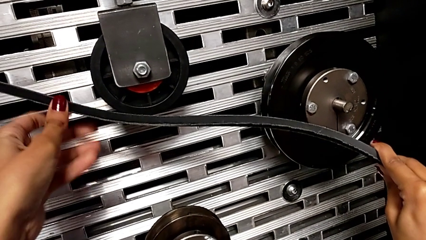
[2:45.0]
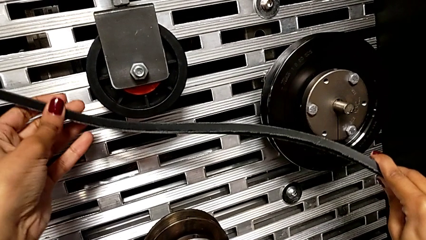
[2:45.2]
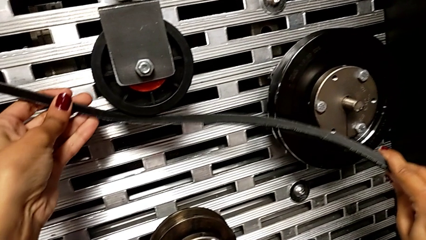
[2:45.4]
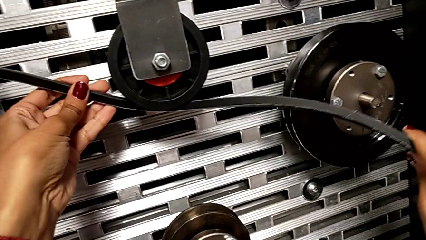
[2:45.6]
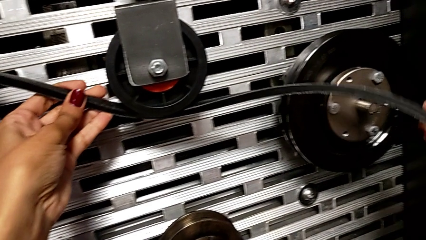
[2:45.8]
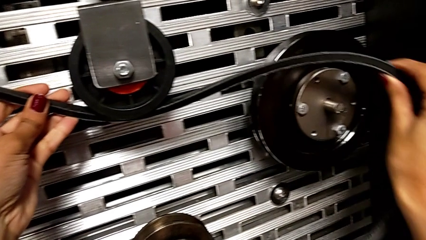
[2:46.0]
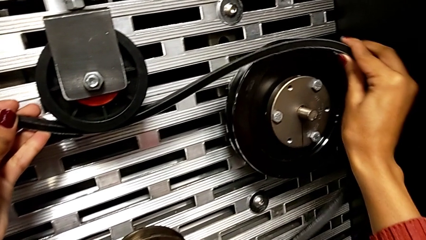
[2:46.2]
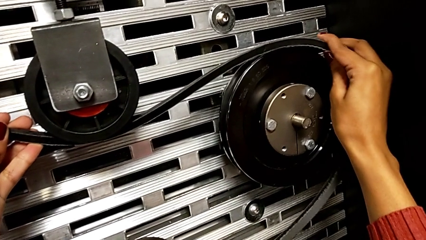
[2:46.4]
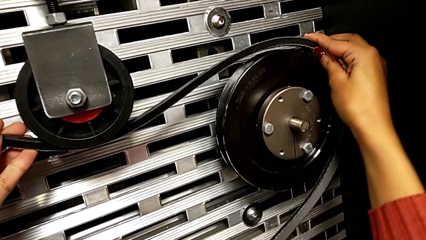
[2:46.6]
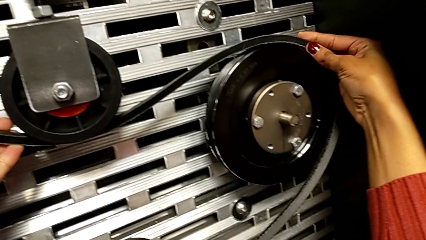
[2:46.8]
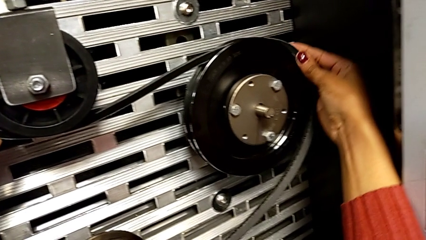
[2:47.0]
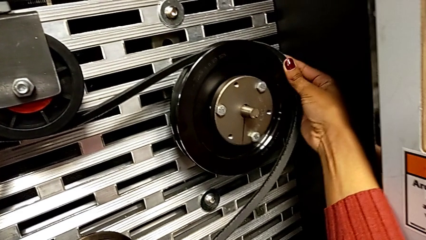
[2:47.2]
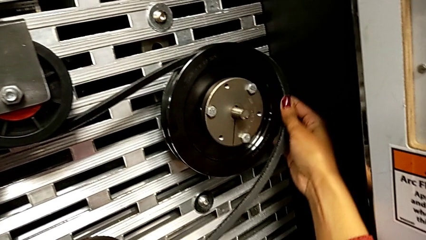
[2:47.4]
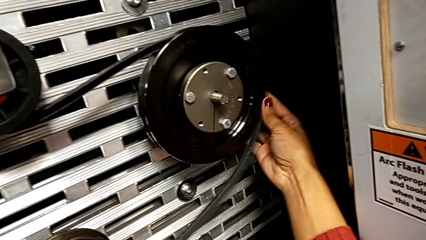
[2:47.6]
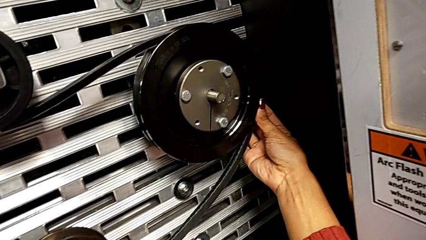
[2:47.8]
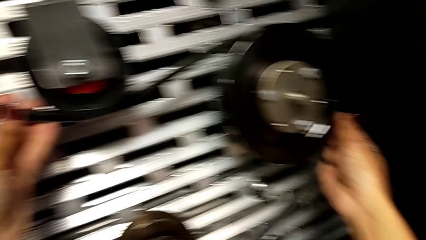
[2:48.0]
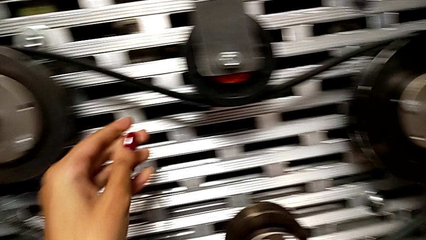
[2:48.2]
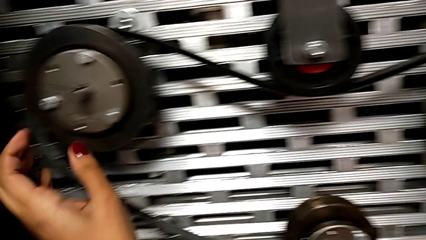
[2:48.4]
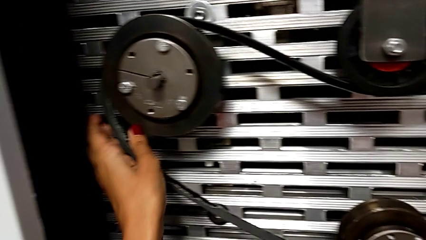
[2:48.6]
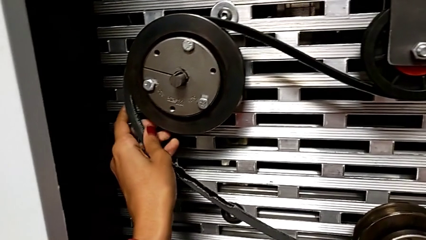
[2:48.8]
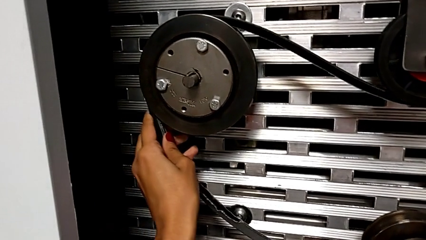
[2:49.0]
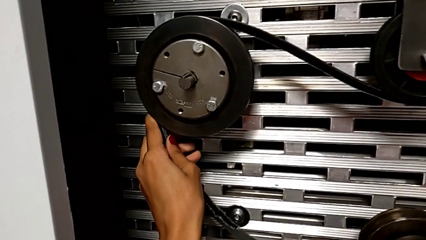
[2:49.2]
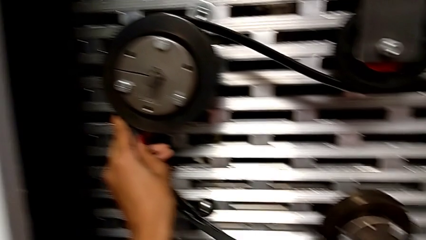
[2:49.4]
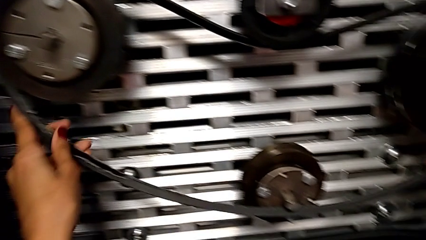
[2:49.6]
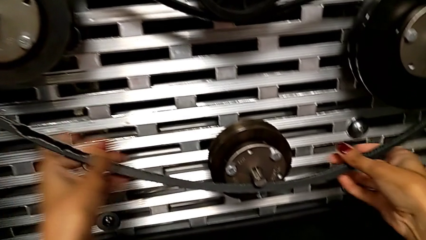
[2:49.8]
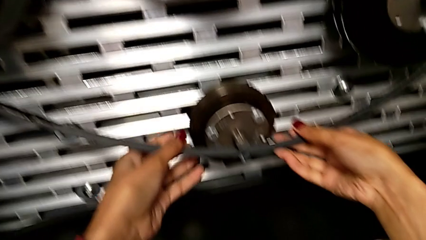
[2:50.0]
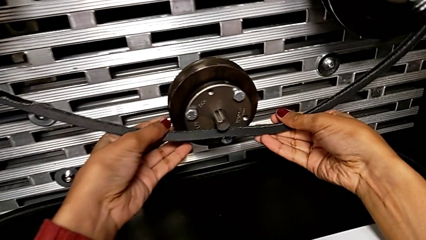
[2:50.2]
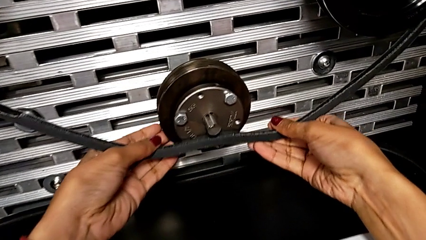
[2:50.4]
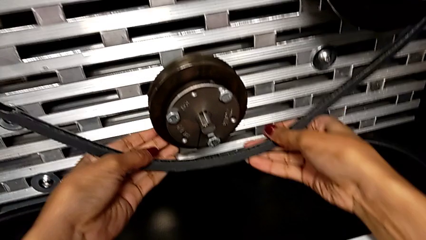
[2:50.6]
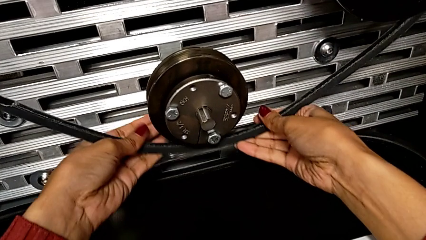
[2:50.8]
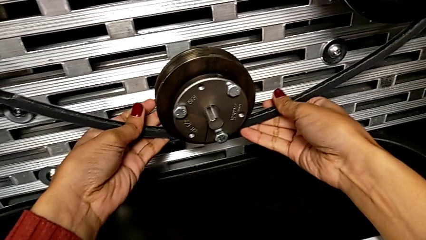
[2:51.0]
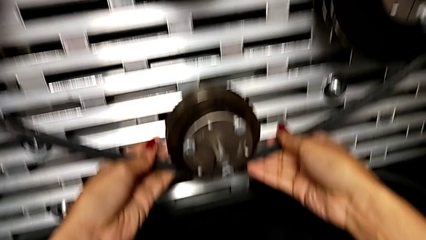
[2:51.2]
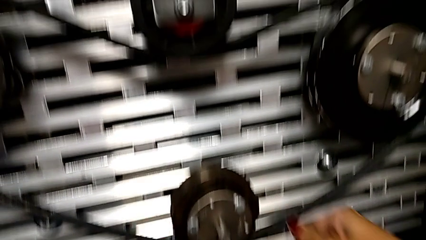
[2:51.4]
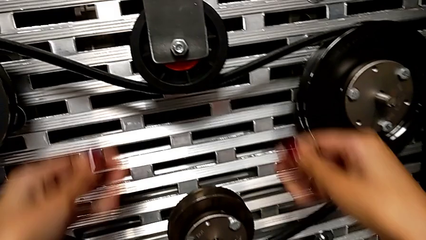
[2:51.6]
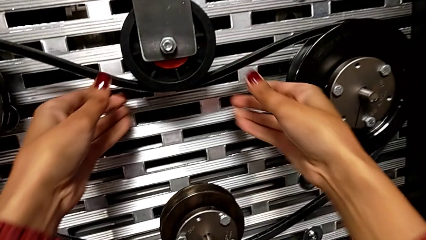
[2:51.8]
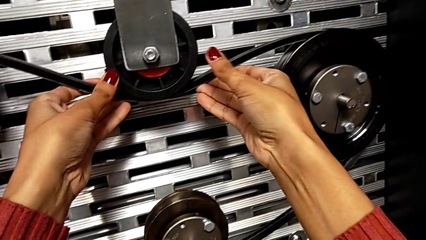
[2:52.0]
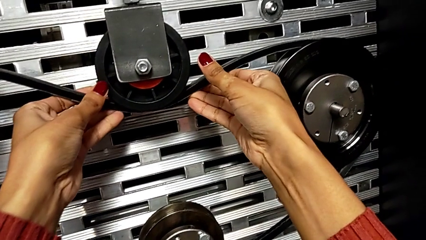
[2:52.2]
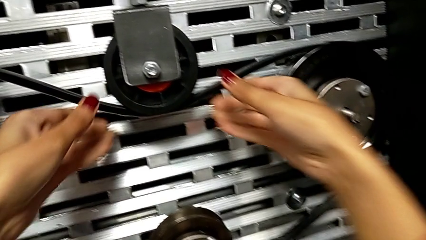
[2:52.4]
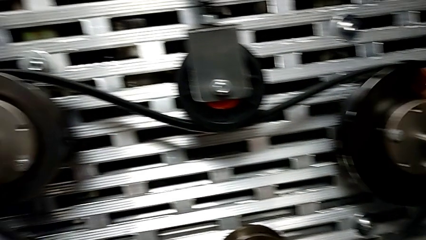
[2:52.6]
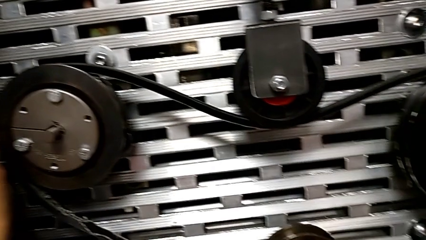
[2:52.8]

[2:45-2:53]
The camera wearer is installing the belt that is damaged. They keep assembling the damaged belt and align the belt.

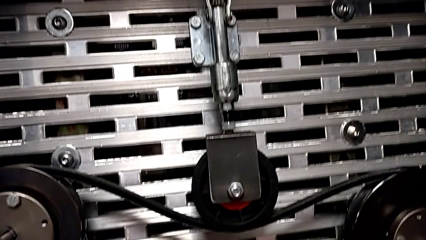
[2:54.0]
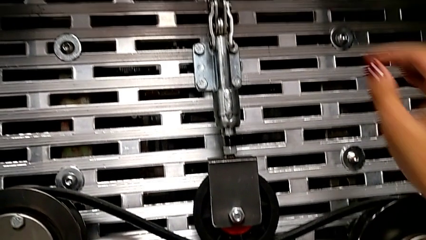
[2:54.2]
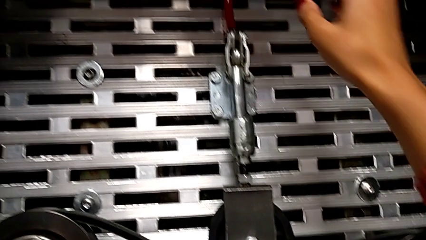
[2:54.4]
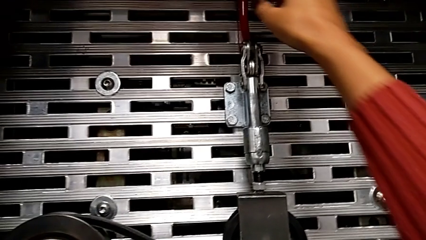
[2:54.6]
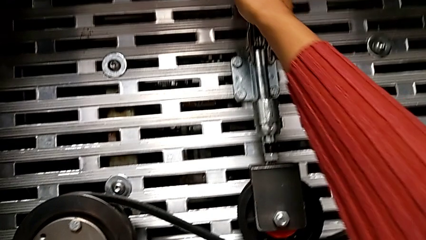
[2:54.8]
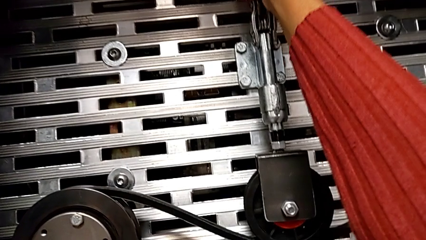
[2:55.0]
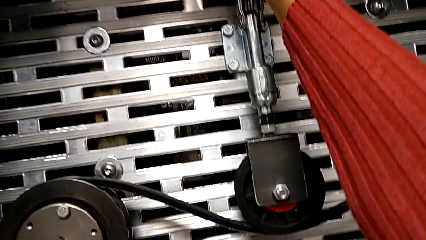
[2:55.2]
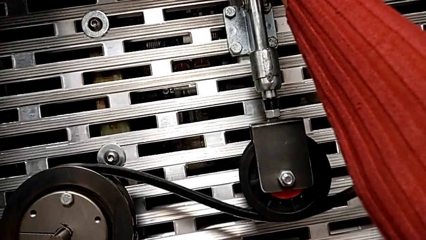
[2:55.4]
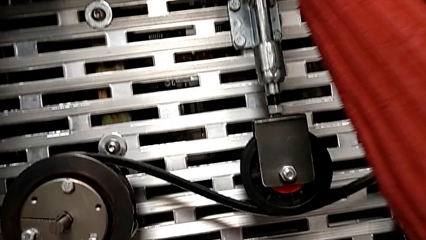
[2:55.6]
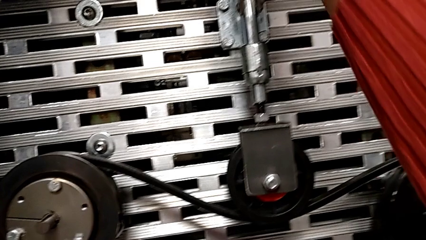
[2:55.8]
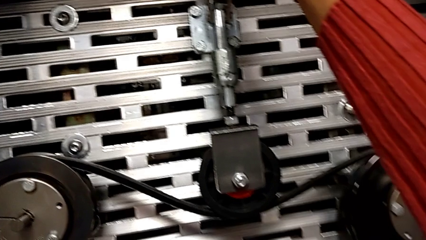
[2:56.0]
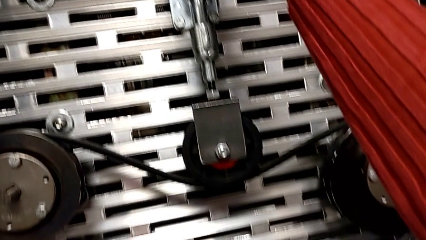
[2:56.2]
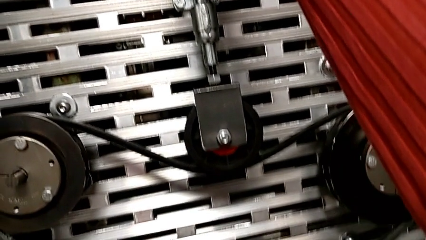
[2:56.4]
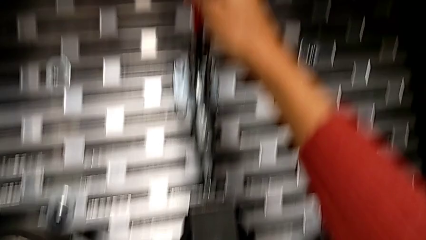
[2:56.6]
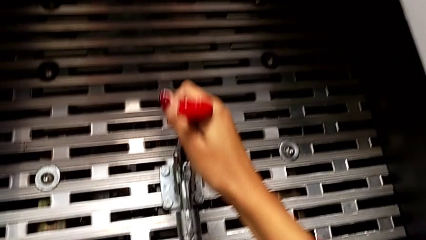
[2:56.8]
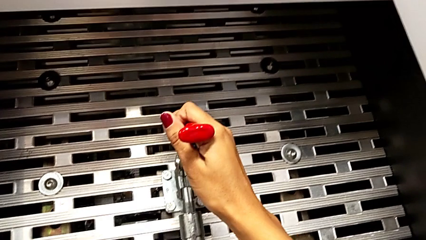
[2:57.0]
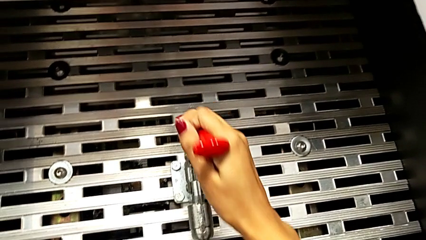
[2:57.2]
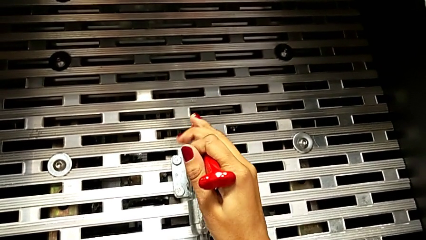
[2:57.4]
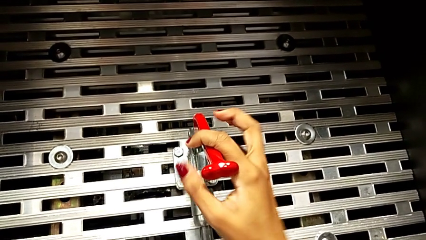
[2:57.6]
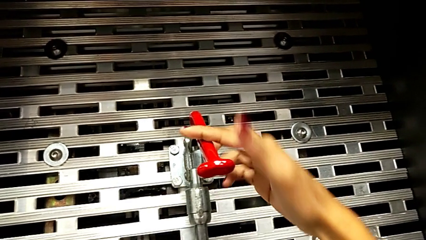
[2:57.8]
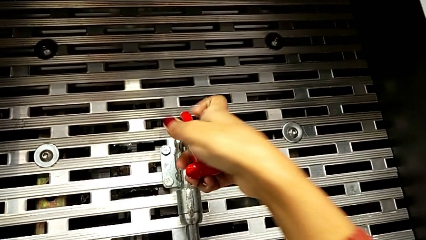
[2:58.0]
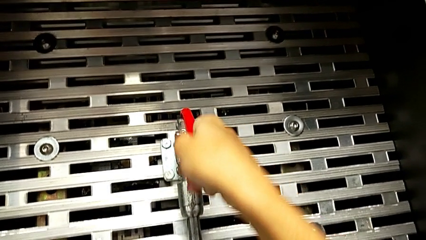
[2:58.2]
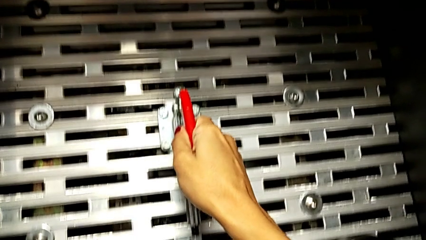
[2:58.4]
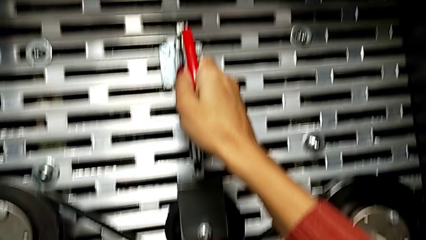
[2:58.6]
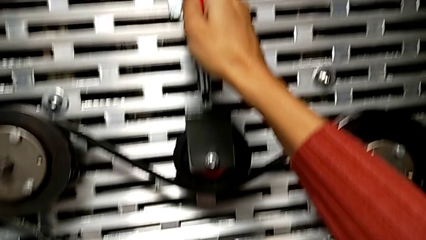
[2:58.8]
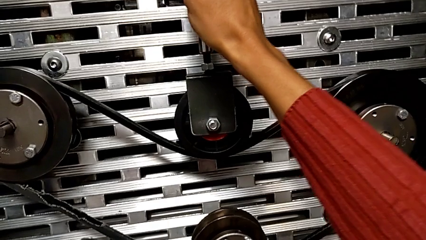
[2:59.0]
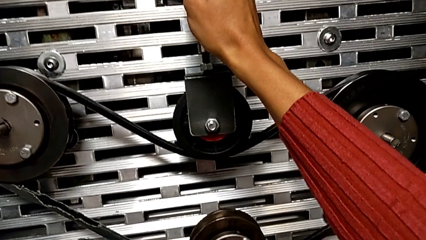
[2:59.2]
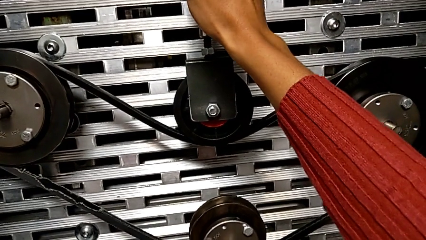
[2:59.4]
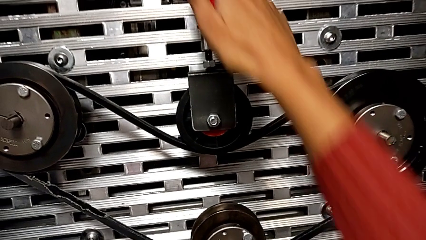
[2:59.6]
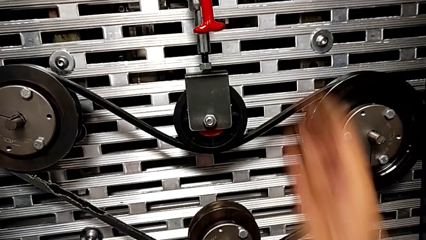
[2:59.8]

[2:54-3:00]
The camera wearer pulls down on the red lever. They push the lever.

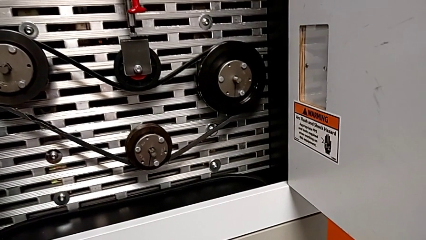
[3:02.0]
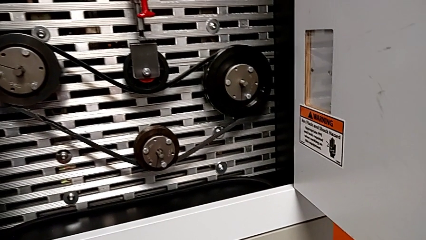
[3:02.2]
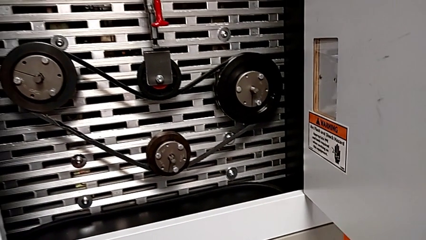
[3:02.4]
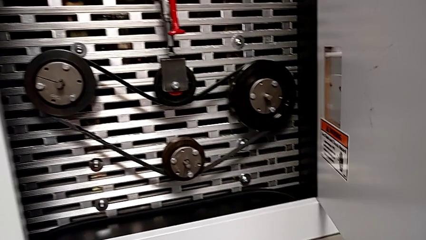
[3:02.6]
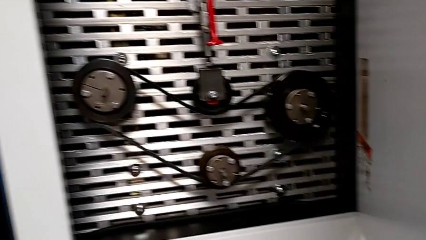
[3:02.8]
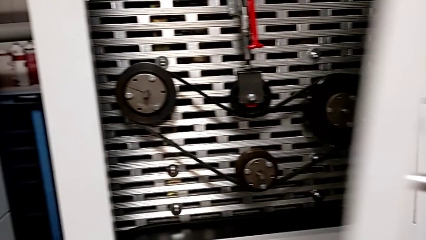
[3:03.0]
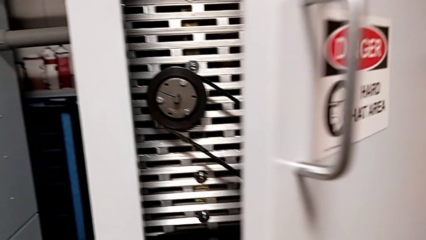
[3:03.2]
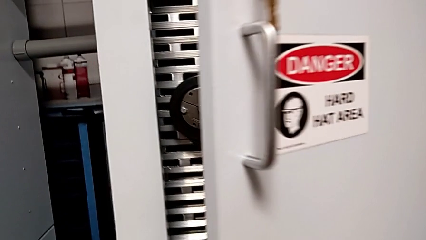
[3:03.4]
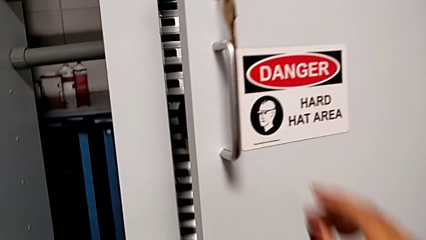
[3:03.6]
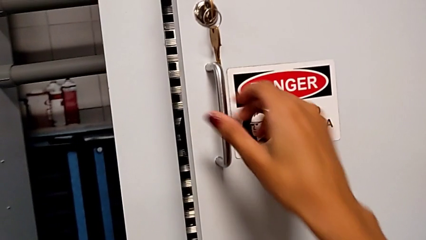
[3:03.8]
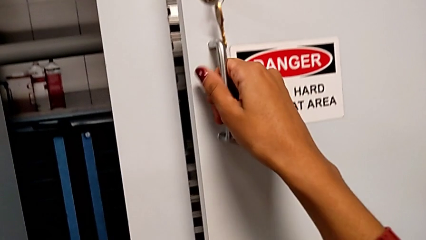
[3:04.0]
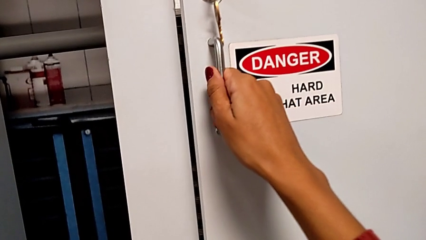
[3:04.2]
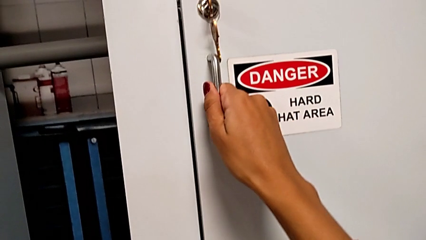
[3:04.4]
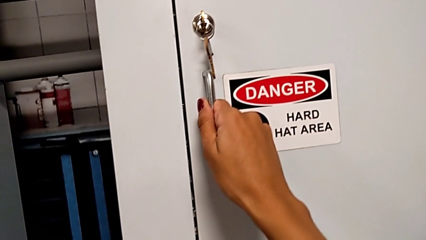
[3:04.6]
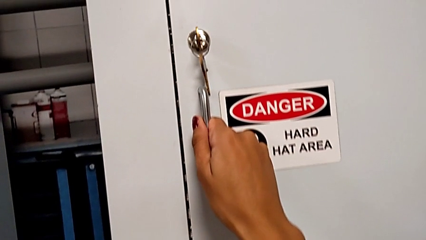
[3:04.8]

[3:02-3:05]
The camera wearer closes the front door. They close the front panel door.

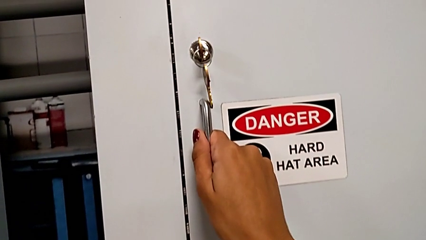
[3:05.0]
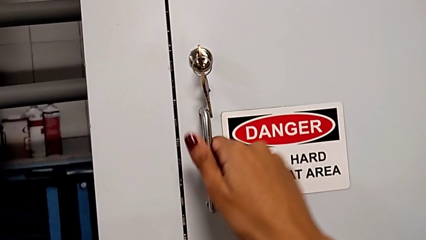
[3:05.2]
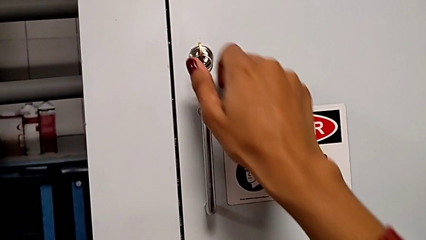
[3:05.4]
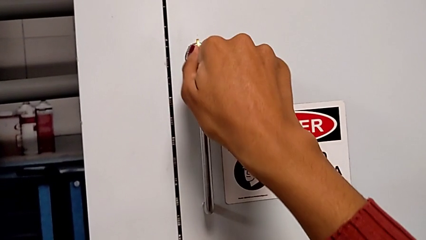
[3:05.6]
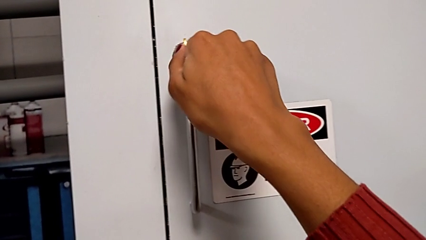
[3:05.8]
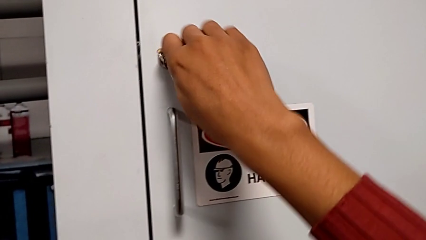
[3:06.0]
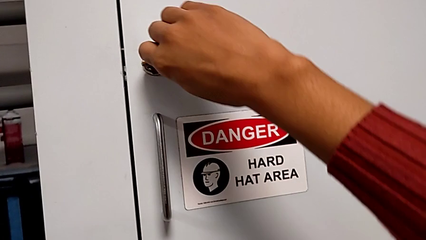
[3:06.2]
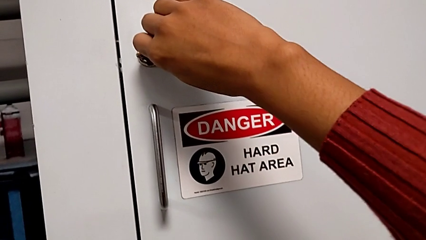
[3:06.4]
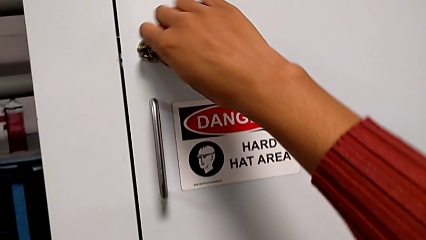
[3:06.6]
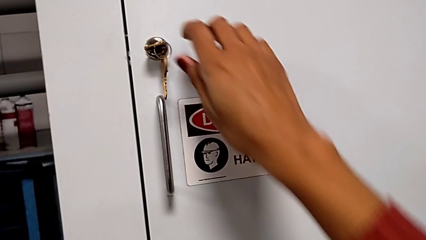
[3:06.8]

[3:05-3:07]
The camera wearer locks the front door. They lock the front panel door.
